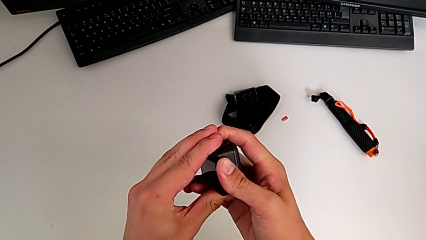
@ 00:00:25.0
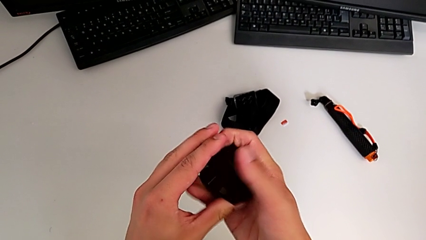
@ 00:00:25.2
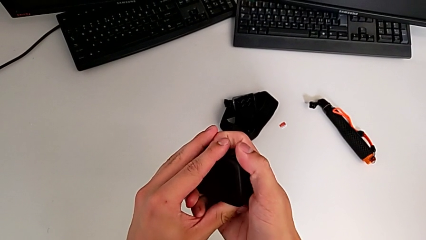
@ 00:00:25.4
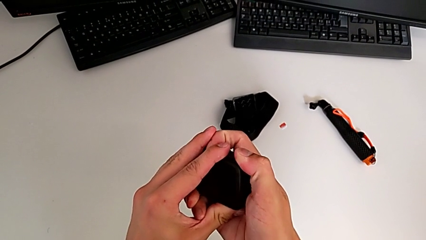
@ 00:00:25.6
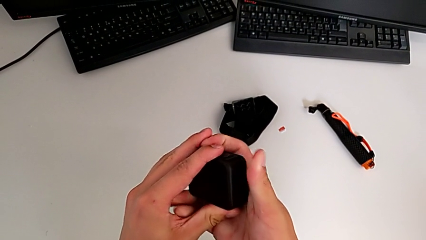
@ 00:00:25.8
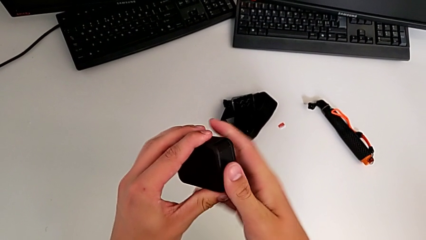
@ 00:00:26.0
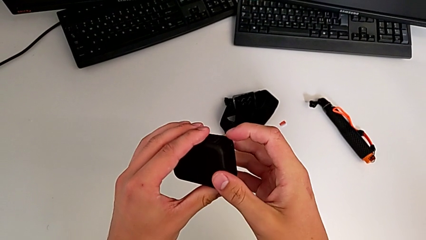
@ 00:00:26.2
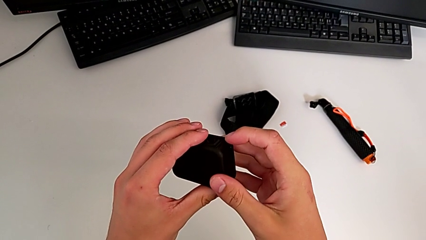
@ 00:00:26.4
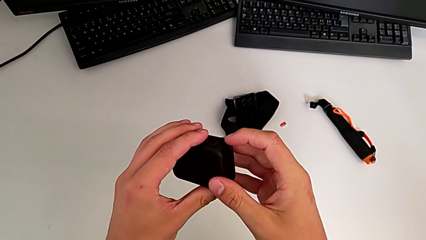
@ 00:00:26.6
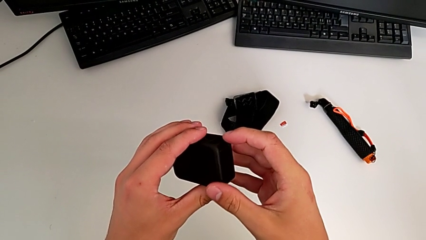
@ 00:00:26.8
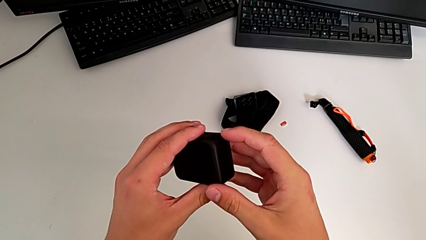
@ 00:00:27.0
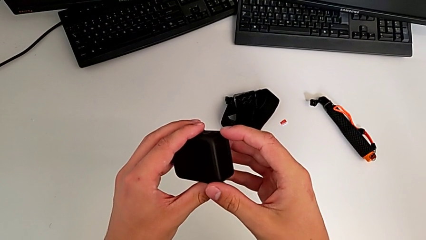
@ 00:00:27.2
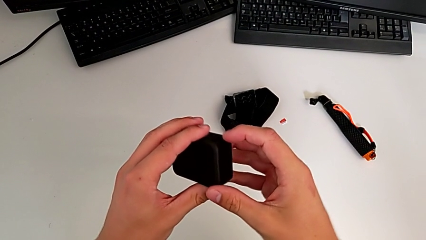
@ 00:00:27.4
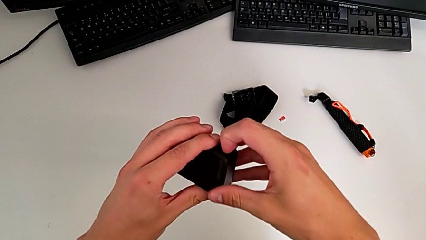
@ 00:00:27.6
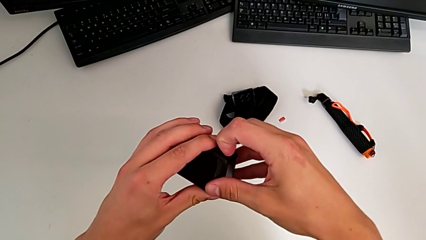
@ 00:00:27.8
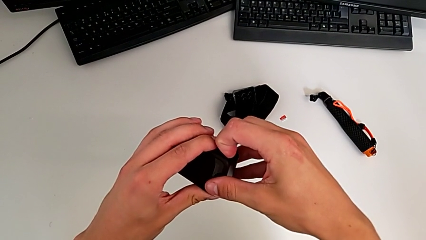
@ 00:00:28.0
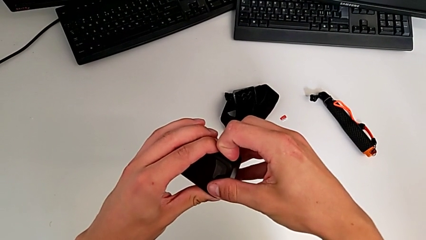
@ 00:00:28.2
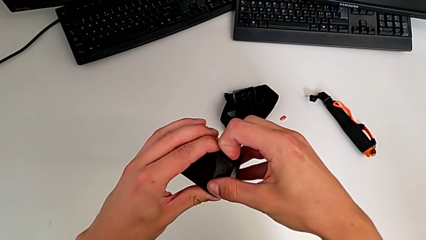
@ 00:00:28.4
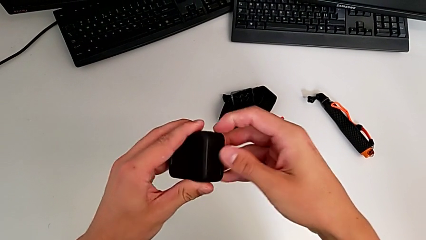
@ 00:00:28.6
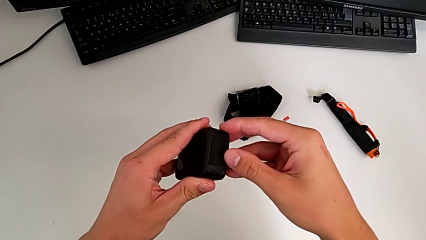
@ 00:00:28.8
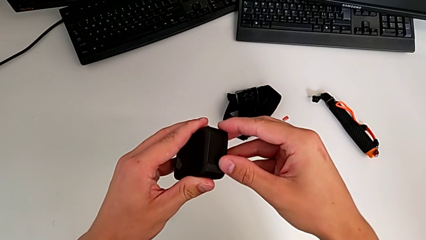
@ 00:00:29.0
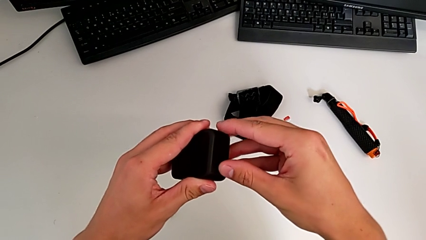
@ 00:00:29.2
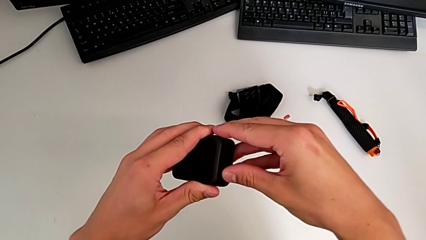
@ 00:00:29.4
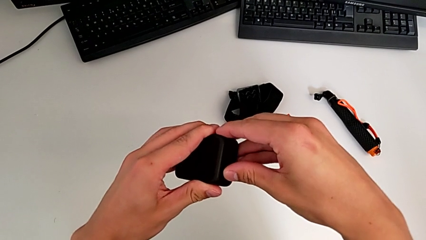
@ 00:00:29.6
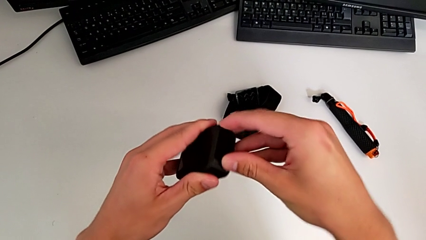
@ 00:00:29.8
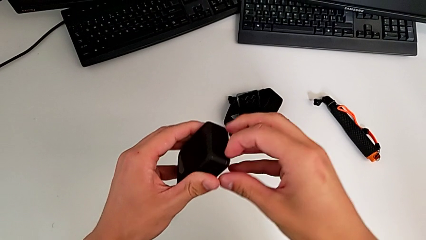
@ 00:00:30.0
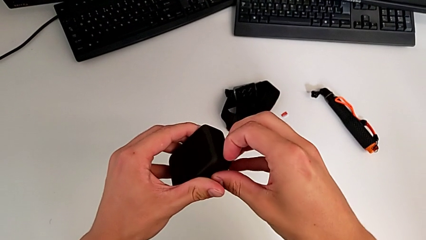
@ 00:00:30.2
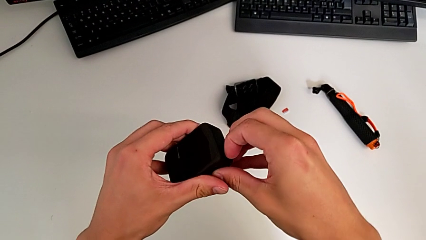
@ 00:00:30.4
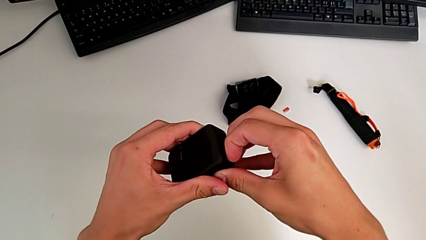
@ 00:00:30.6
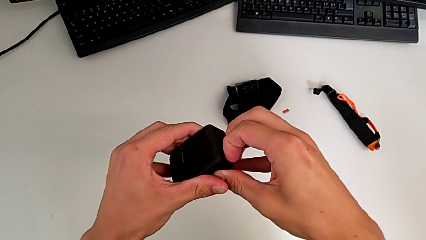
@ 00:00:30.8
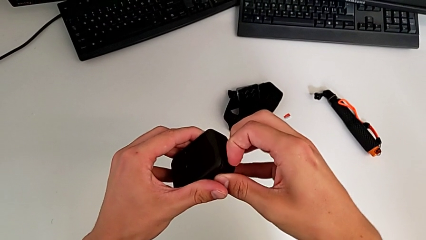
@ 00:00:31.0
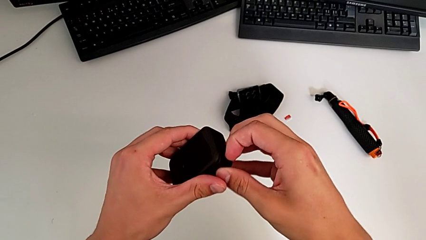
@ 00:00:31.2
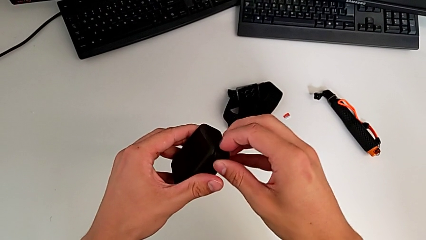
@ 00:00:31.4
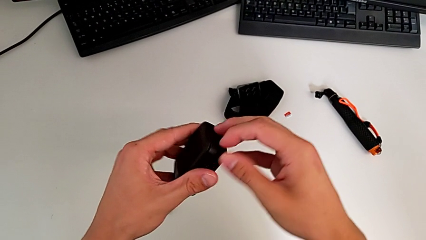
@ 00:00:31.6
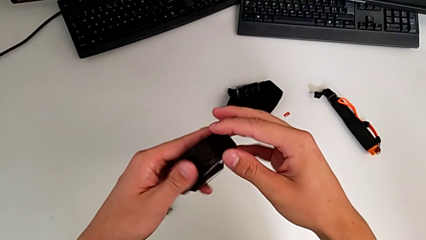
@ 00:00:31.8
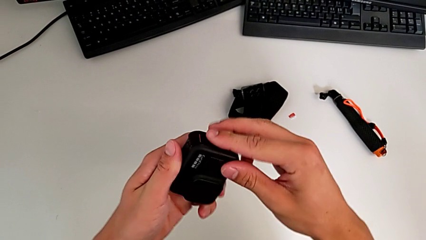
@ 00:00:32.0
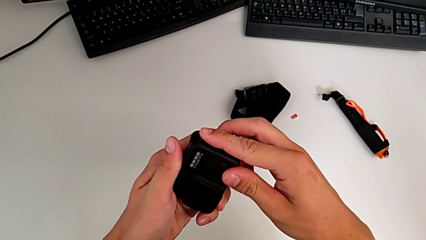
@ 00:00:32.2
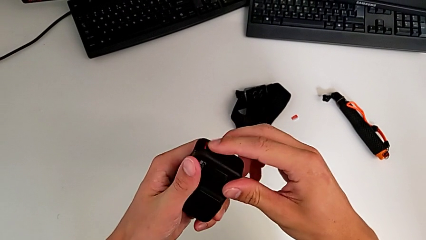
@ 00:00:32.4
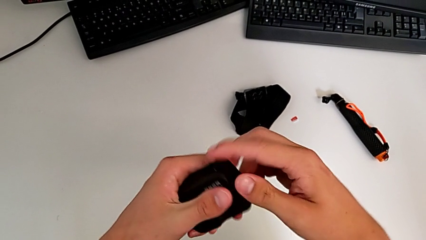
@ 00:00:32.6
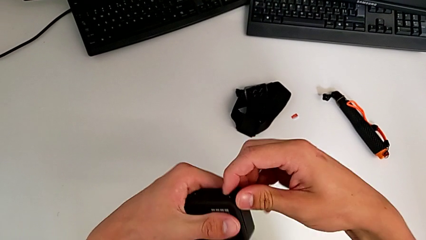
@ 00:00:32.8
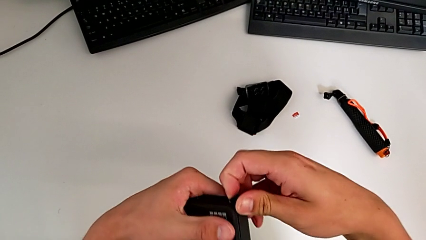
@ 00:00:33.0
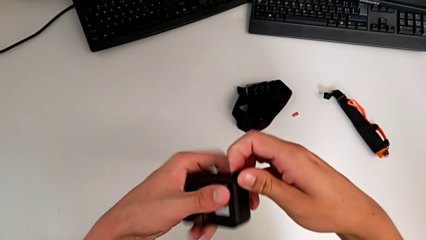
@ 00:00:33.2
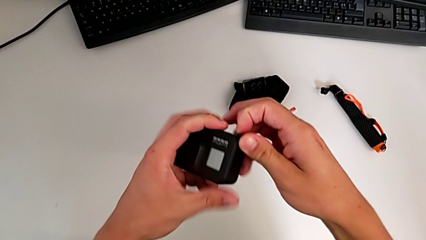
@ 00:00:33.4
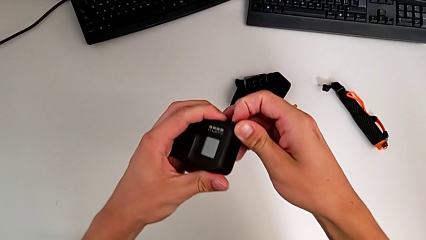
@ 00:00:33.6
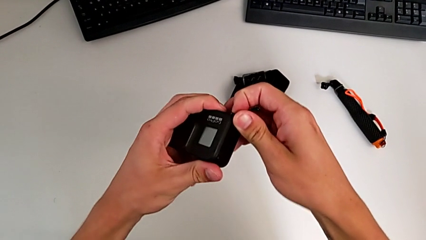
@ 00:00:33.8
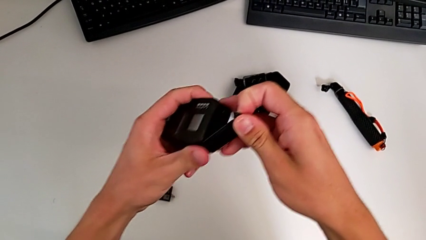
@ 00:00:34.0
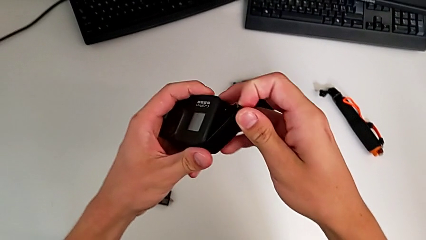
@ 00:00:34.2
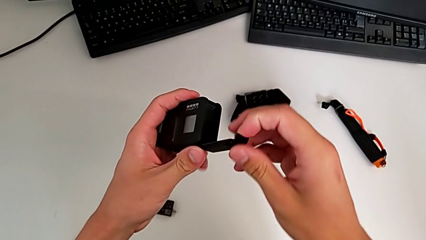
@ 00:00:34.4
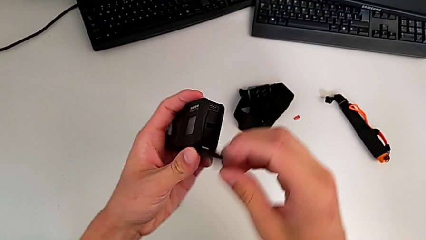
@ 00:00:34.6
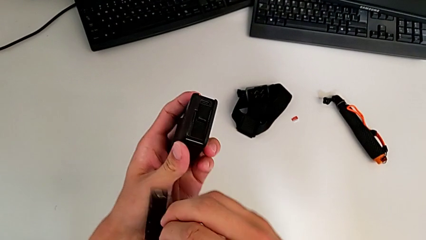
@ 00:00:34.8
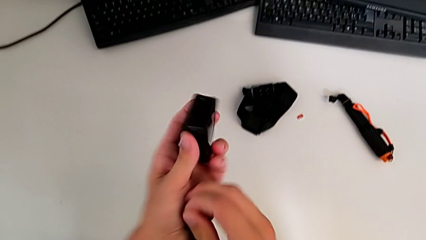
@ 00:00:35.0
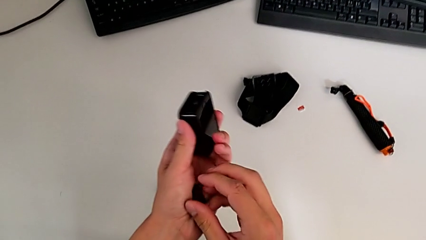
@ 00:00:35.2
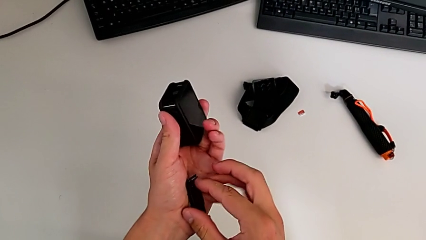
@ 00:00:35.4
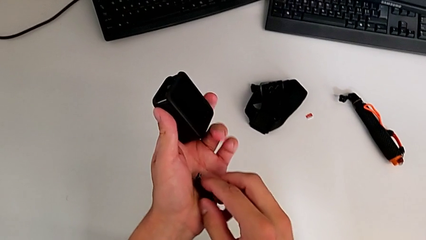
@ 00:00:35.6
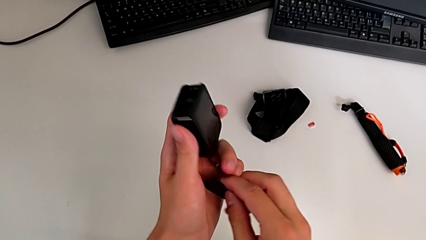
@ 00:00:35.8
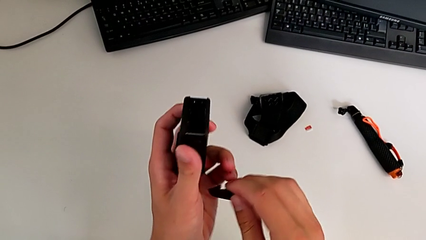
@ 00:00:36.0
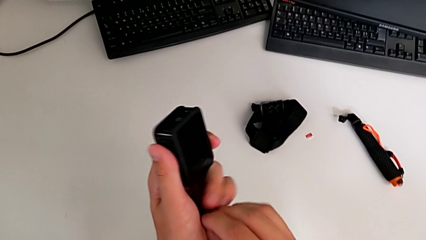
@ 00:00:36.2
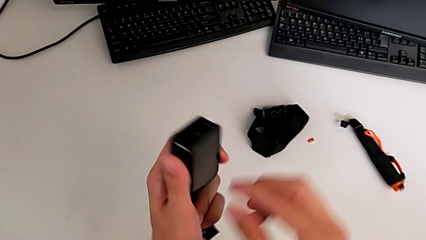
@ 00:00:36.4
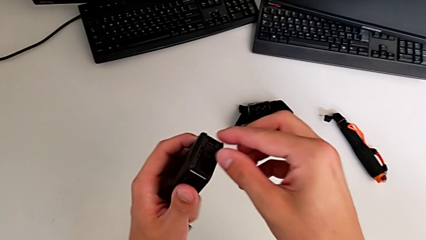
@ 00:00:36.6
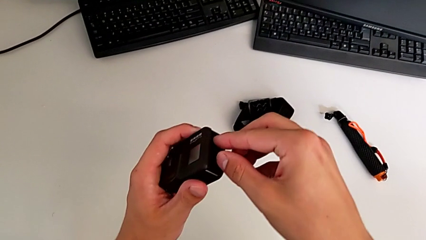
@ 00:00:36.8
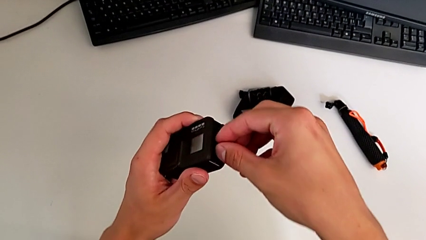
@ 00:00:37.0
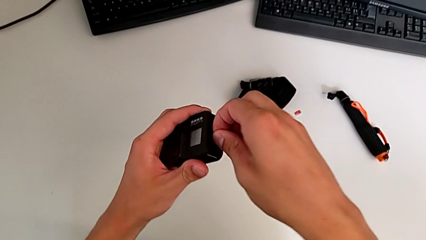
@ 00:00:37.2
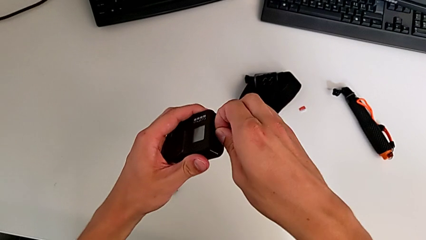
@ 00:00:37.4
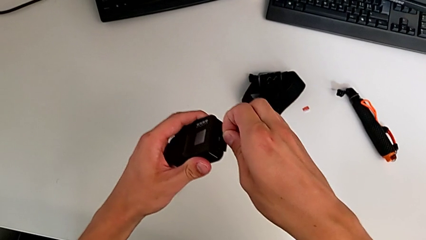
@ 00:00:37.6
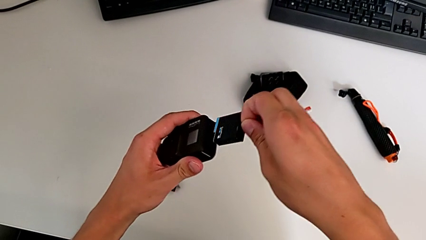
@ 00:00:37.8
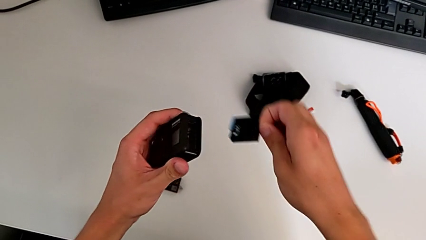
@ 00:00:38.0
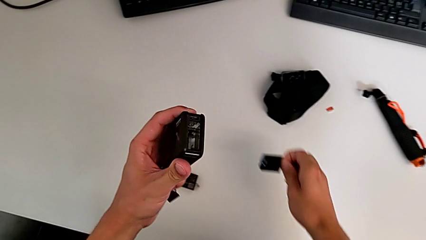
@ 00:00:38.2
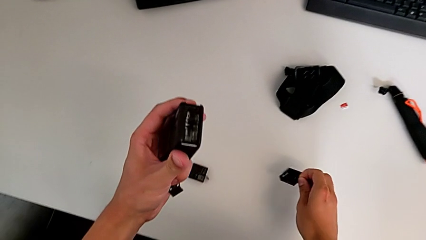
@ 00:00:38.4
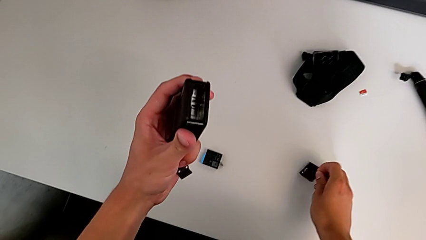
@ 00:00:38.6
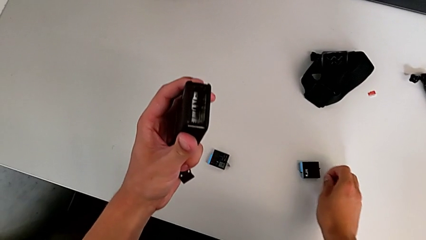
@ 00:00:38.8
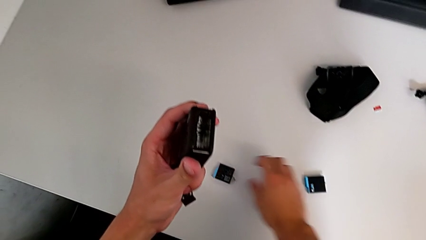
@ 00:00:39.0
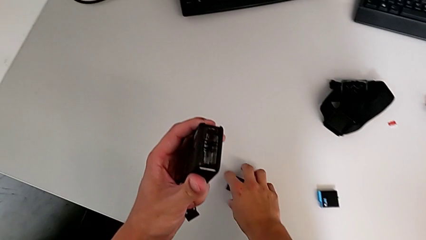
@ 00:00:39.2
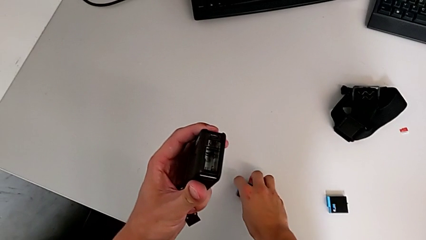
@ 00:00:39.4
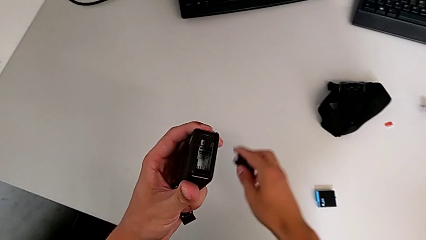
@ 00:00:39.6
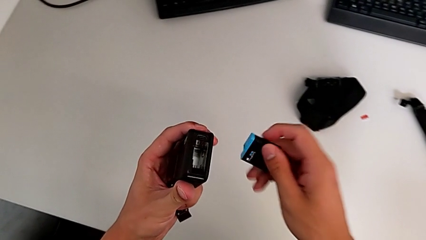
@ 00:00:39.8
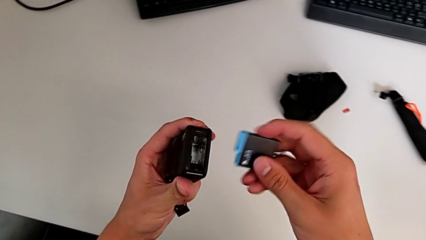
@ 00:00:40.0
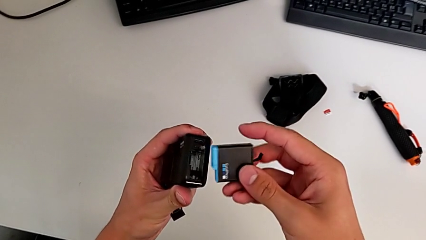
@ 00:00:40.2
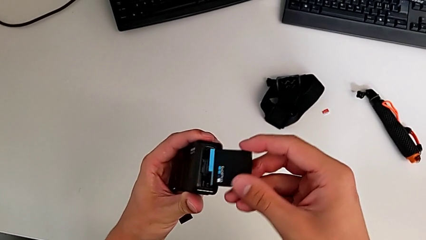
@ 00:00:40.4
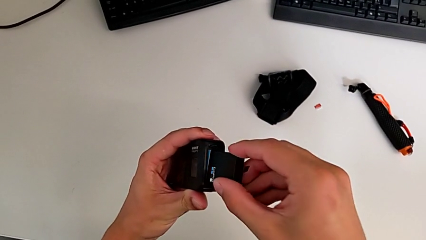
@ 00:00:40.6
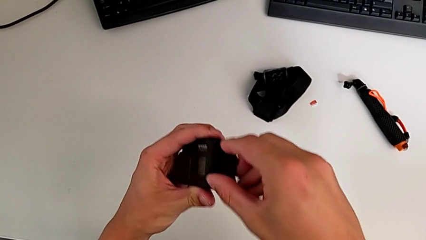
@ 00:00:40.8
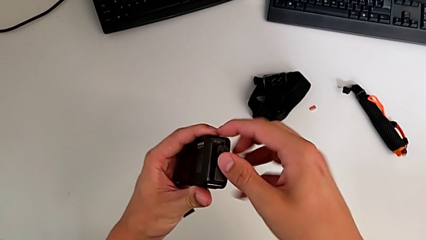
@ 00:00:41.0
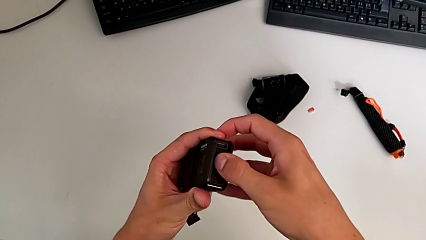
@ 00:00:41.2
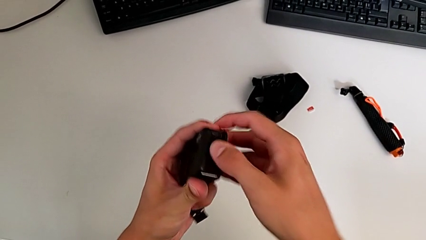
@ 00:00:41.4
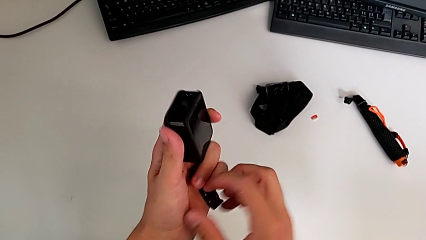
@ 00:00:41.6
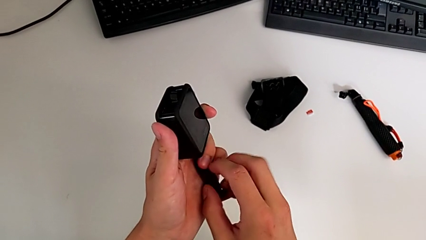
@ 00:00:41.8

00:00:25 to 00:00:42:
The camera wearer is exchanging the old battery of the GoPro for a new one. They press the button, pull the GoPro, flip it, open it, pull the battery, press it, grab the new battery and insert it.
